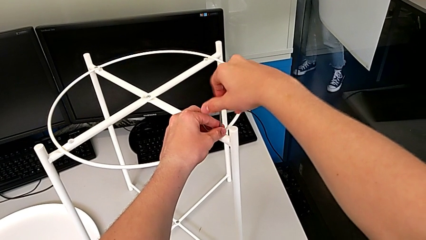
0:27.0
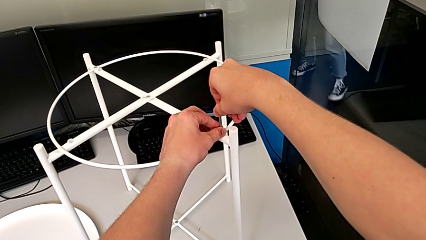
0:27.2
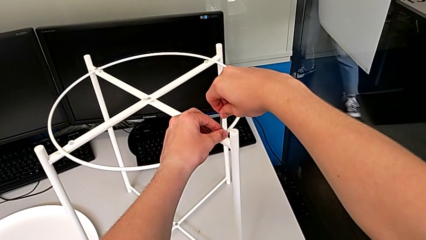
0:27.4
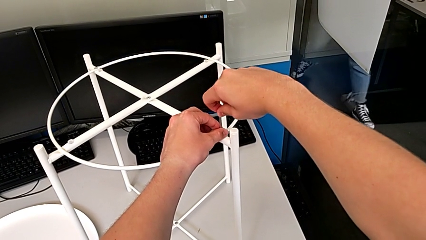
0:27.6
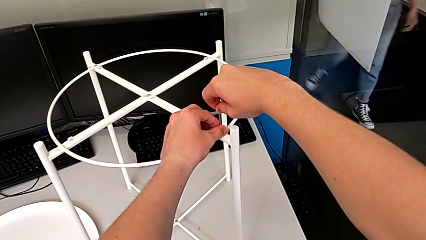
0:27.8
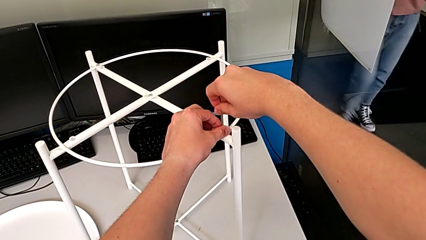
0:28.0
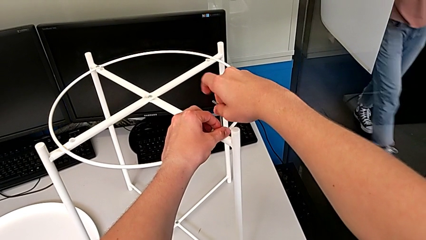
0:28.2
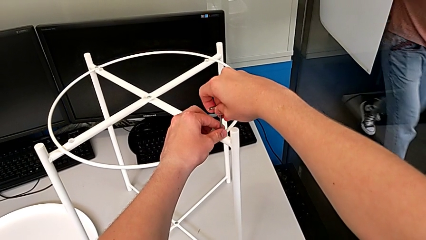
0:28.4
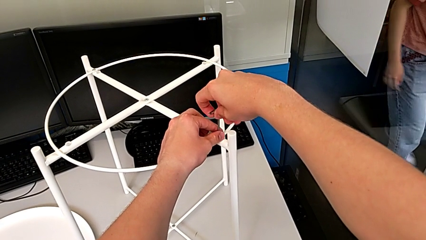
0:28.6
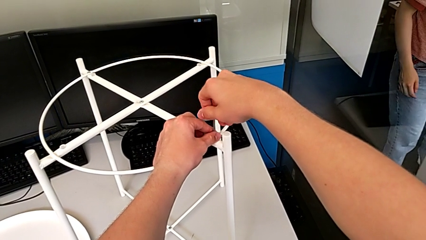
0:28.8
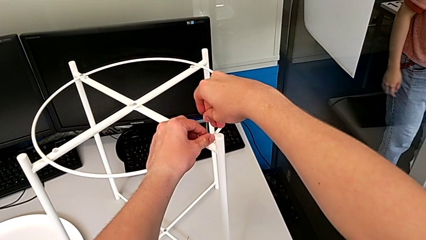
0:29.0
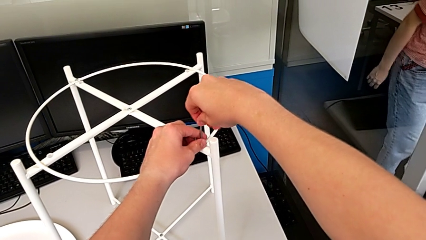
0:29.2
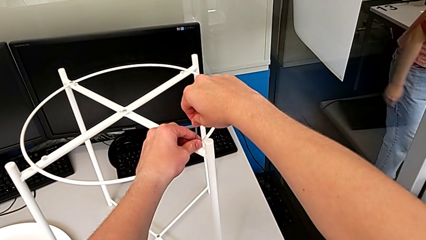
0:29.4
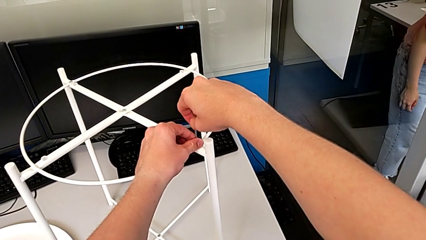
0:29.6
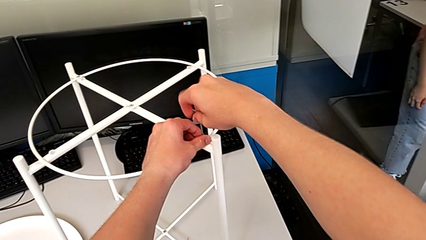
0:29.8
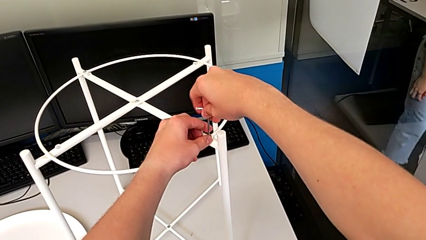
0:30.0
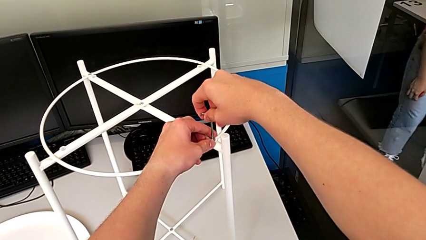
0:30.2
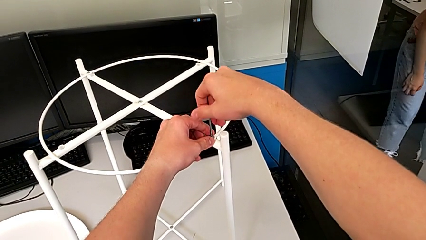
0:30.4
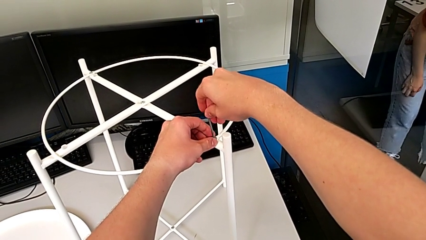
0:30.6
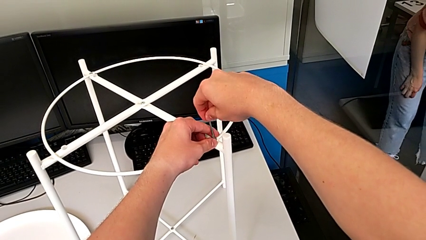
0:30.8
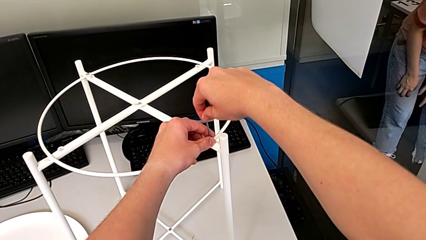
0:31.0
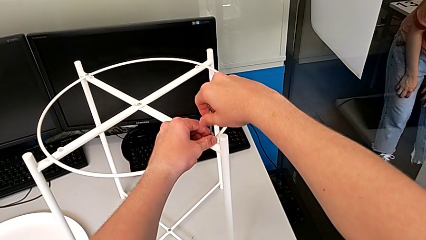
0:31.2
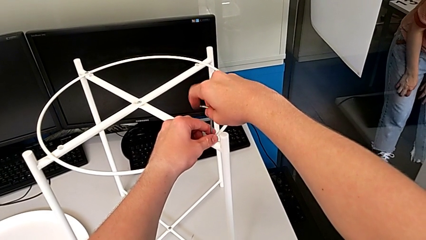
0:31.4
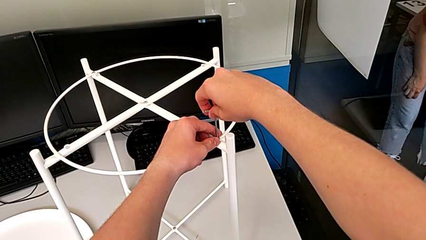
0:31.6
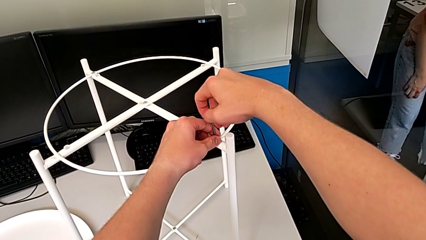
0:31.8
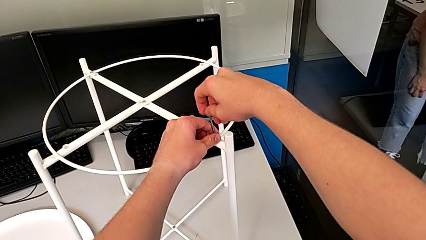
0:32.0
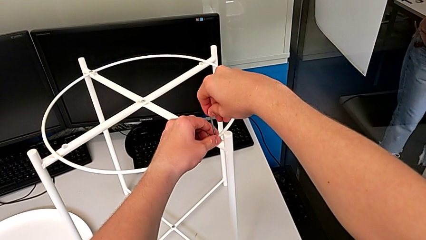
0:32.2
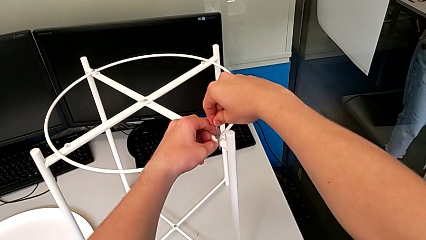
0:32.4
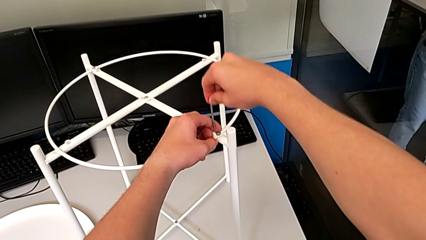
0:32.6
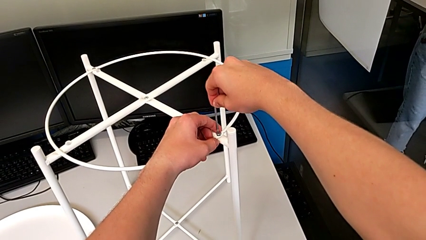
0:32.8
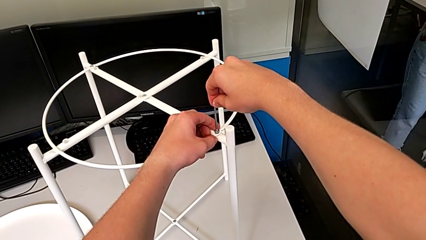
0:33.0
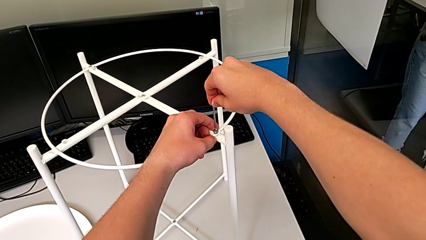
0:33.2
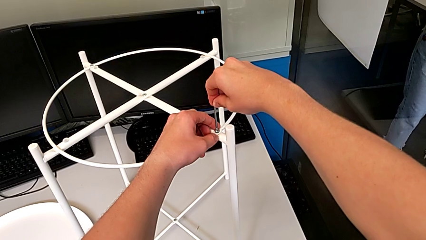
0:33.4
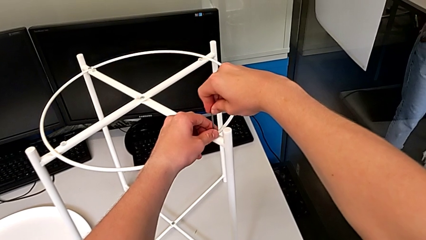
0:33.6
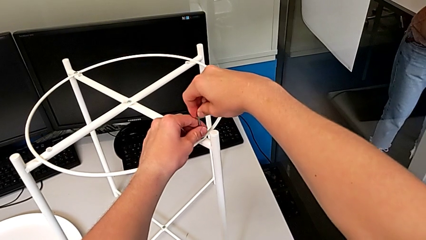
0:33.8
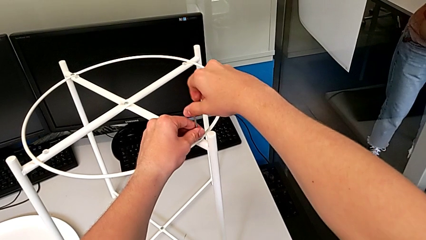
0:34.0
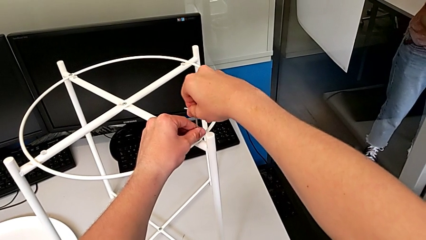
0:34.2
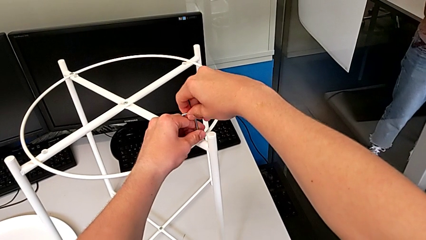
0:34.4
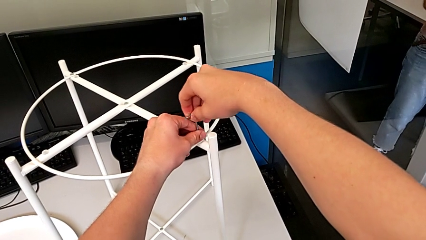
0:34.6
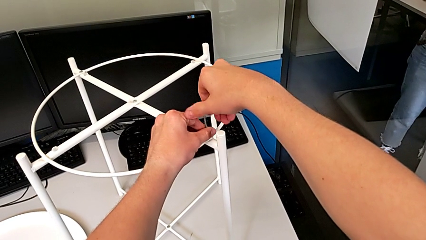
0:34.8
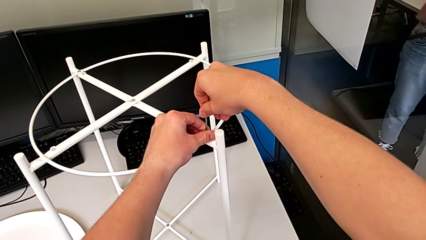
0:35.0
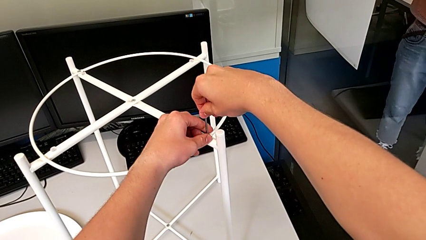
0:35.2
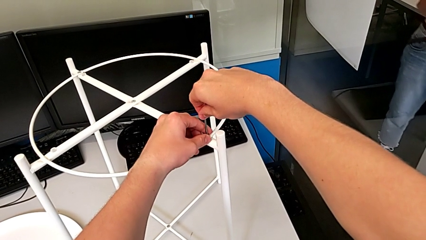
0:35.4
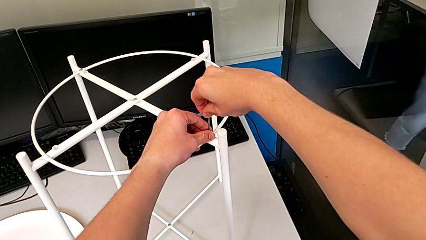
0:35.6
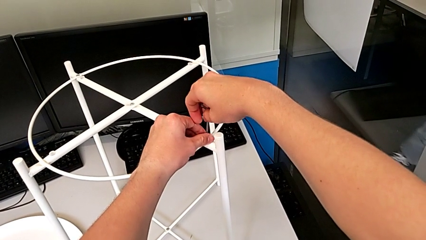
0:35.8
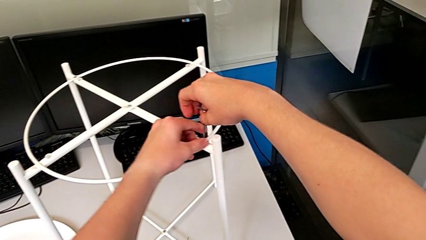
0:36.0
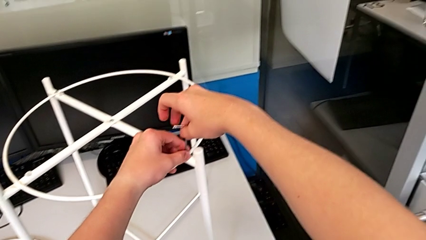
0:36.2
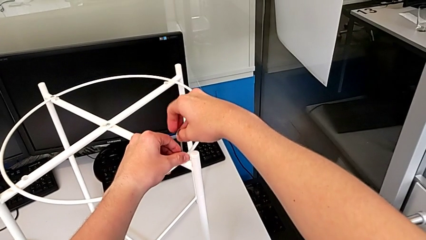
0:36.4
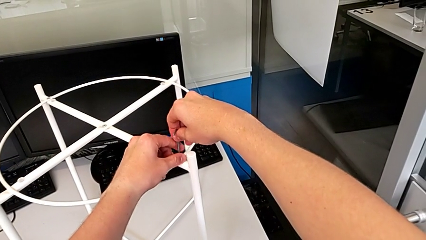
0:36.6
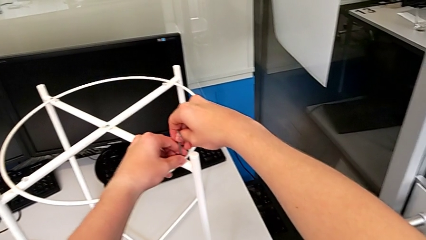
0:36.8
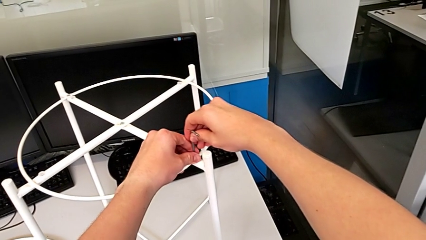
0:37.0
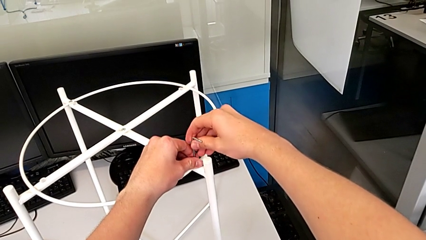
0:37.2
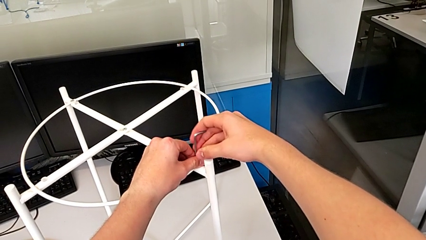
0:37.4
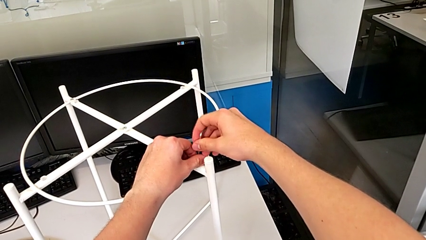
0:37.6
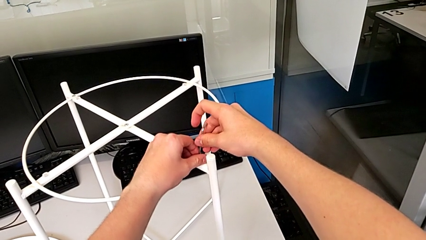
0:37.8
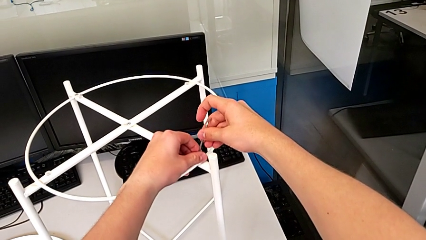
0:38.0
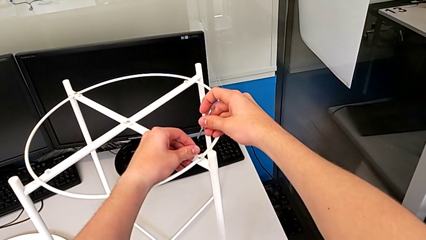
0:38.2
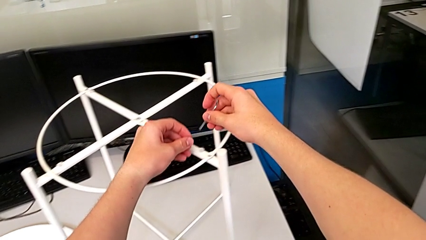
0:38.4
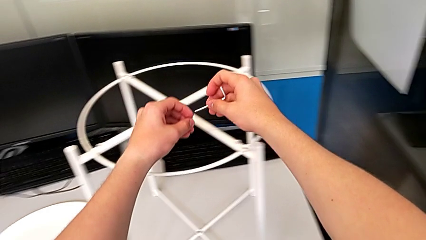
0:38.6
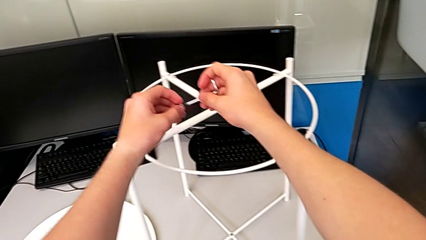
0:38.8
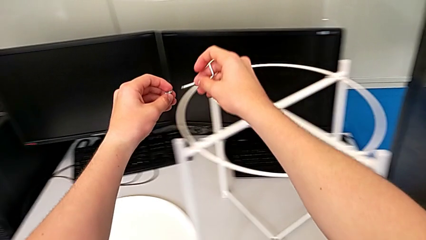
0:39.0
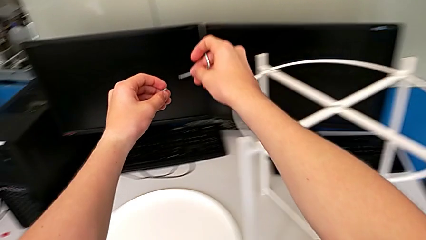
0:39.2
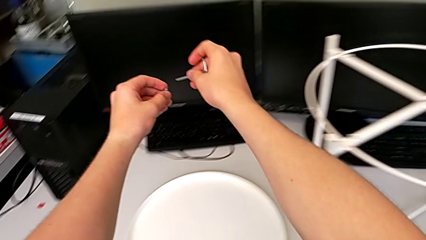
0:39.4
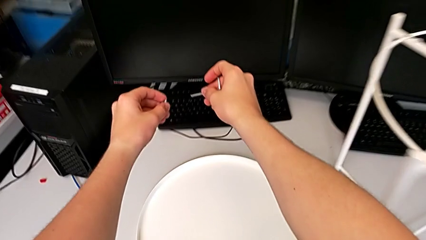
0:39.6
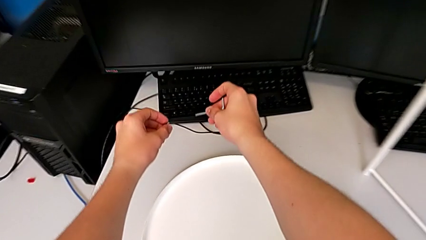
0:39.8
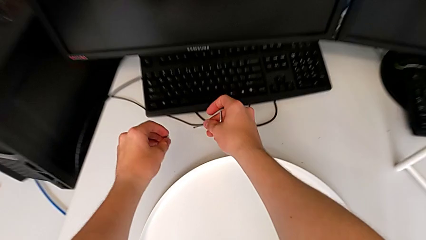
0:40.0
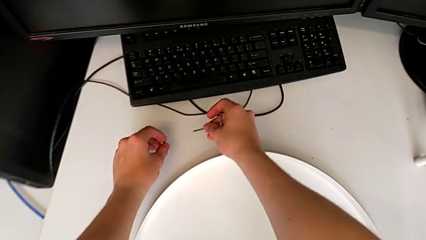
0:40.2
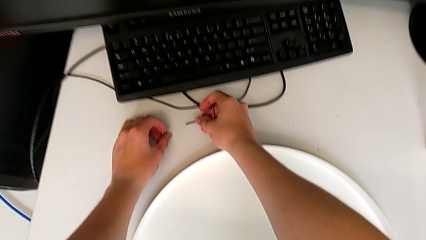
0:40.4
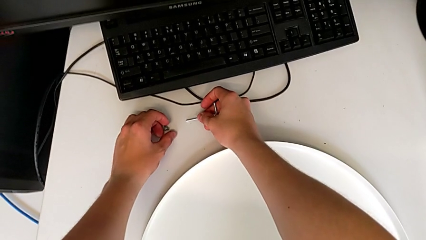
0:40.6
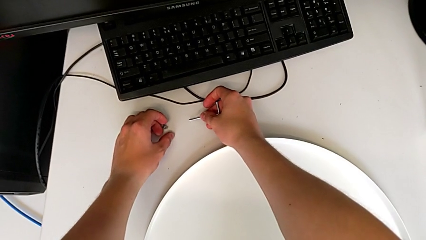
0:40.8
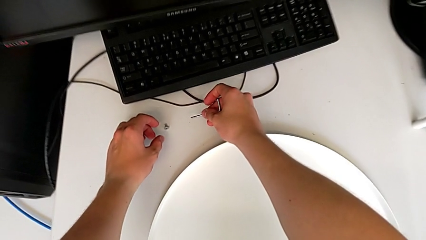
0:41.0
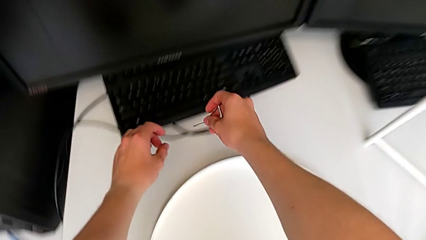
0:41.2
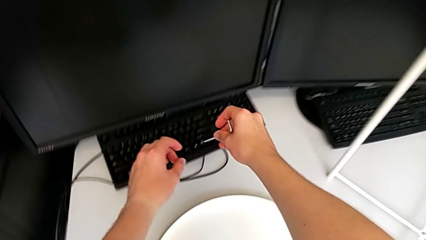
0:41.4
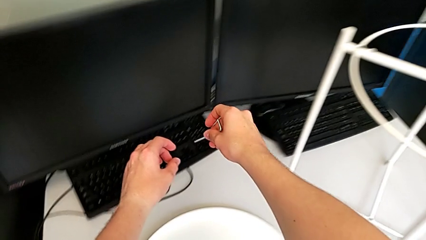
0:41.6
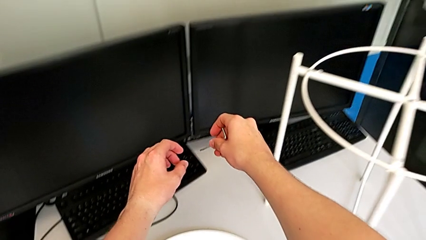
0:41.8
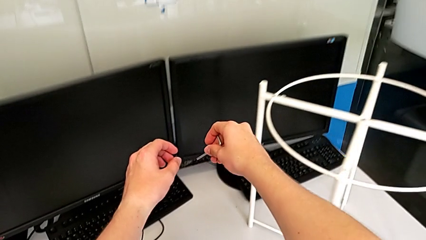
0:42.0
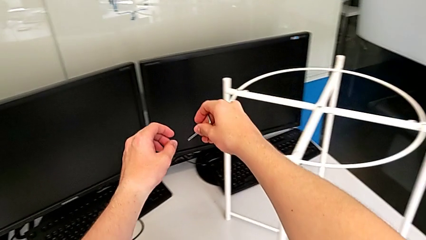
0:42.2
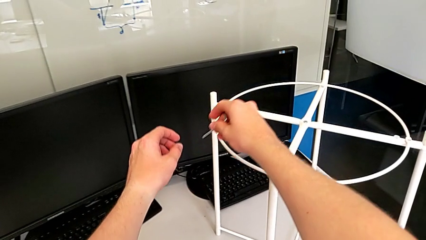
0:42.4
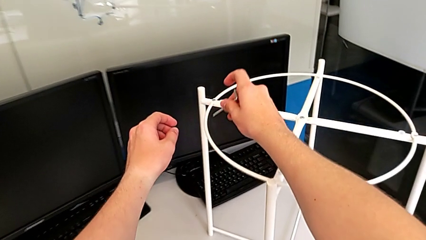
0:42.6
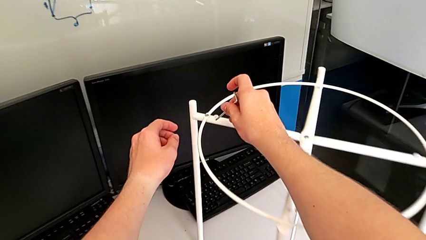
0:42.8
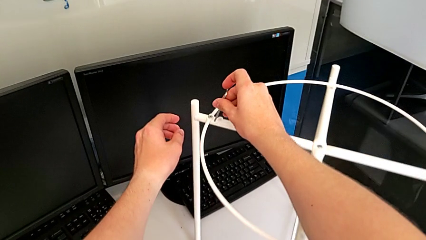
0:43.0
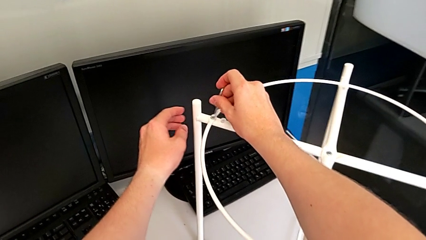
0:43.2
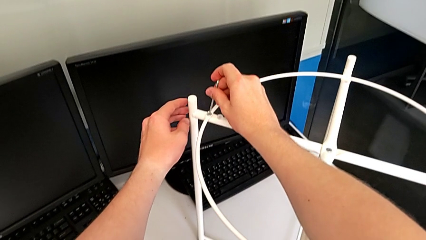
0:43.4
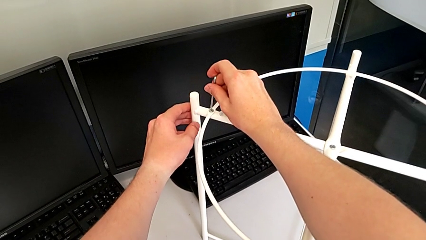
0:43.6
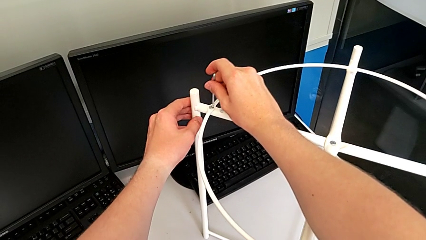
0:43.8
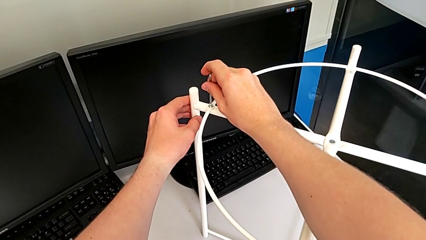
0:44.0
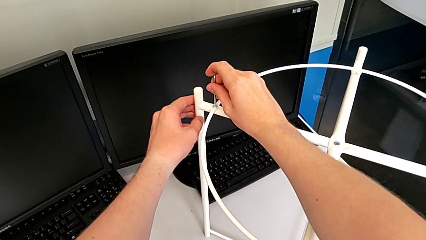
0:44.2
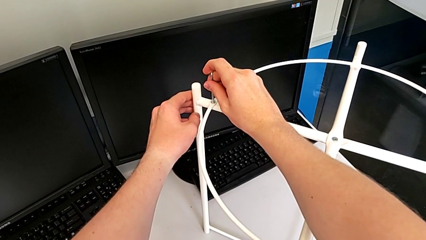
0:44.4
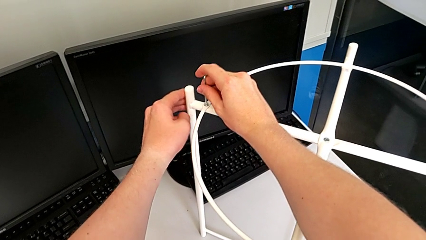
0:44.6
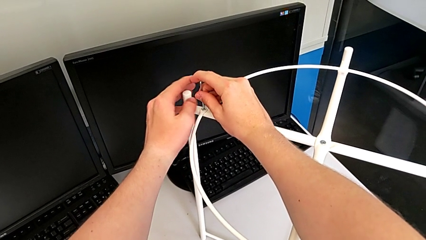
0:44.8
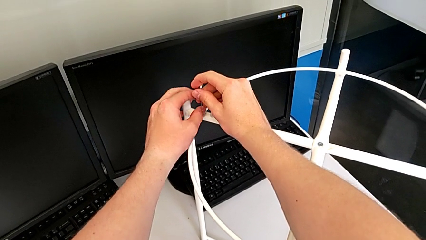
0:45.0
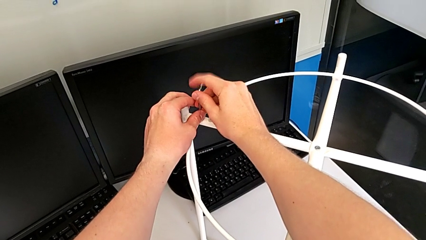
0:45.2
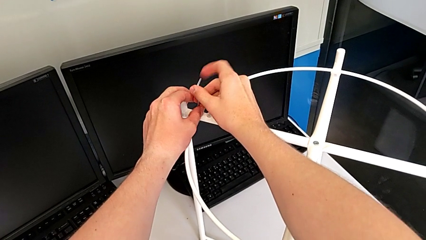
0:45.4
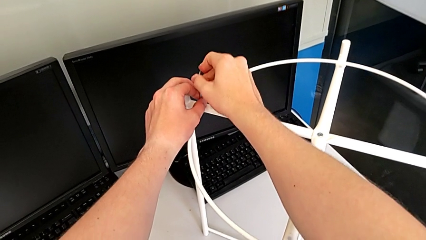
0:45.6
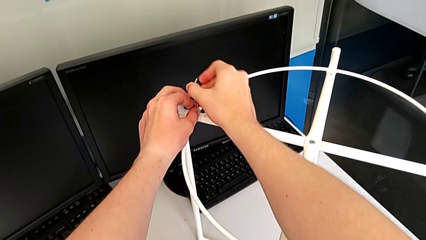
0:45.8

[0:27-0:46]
The camera wearer is unscrewing the first hex socket head of the circle. They keep unscrewing the hex socket head, insert the Allen wrench, unscrew the hex socket head, disassemble it, approach the Allen wrench, insert it and grab it.
